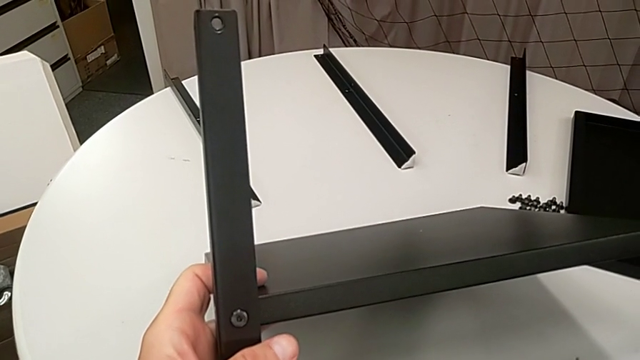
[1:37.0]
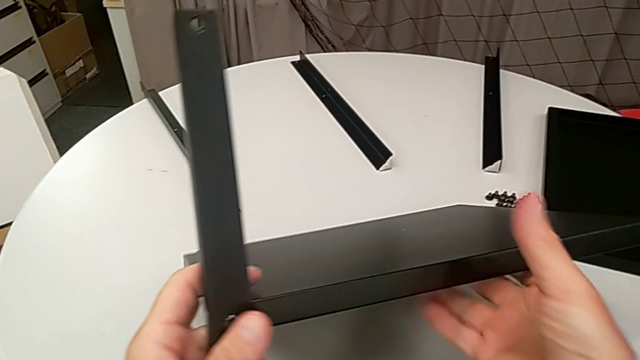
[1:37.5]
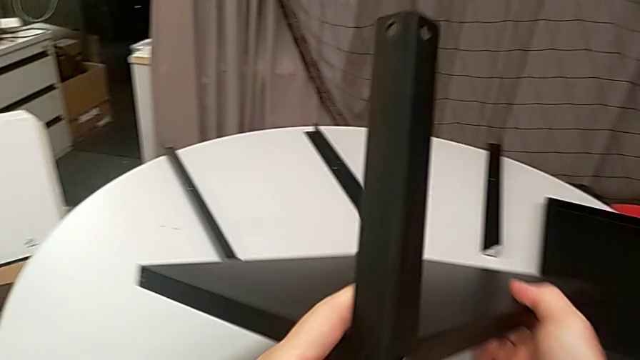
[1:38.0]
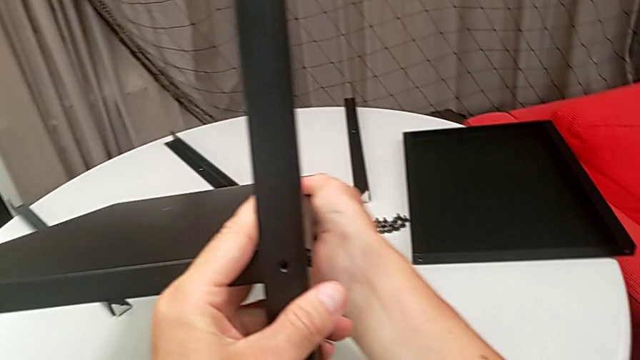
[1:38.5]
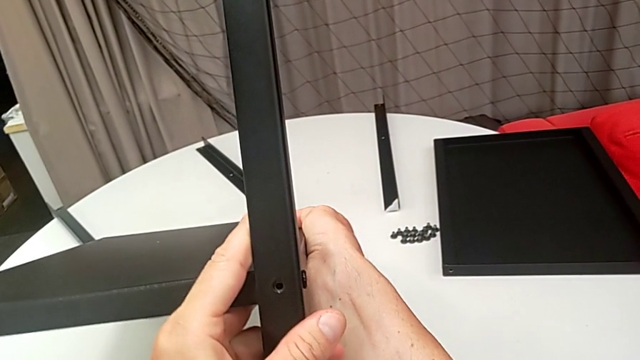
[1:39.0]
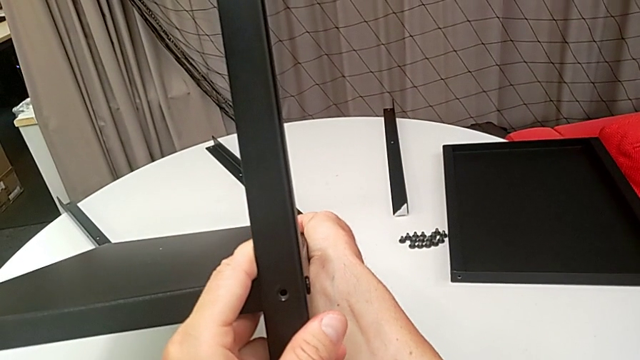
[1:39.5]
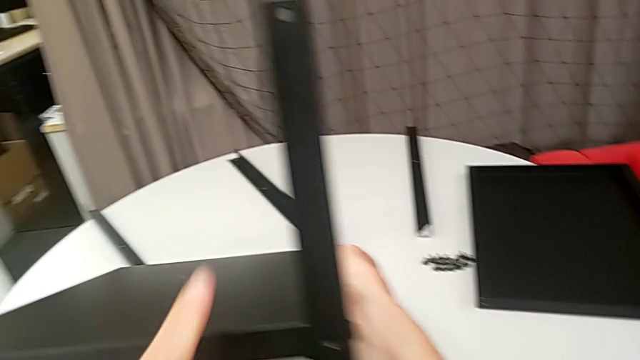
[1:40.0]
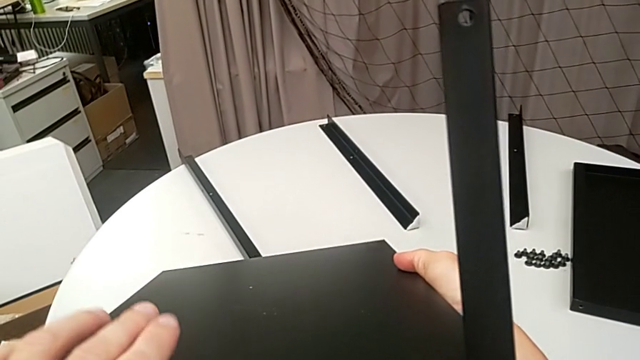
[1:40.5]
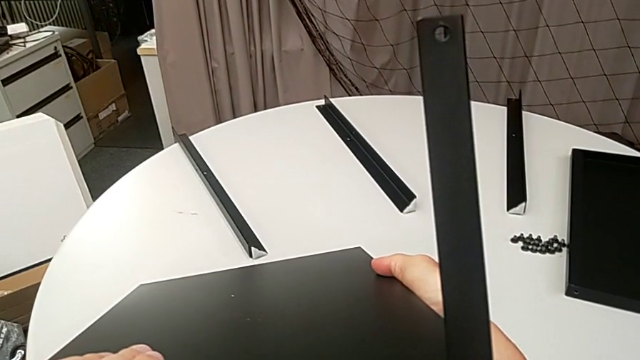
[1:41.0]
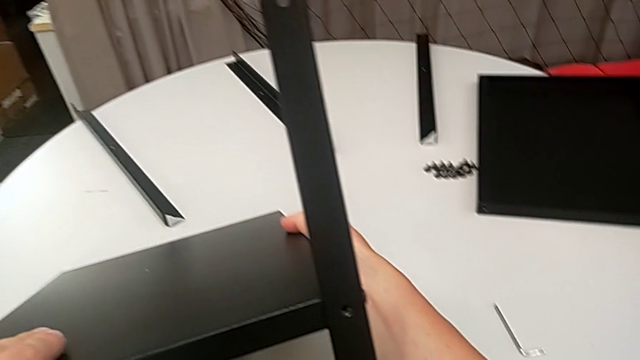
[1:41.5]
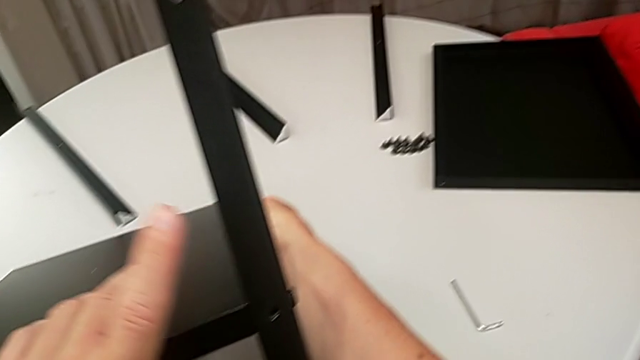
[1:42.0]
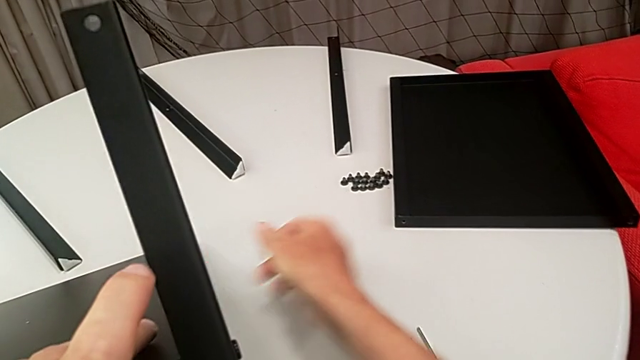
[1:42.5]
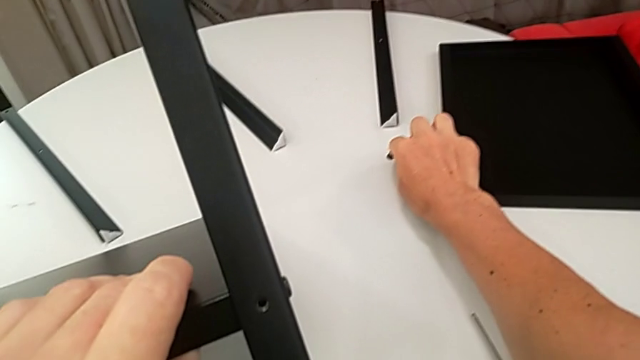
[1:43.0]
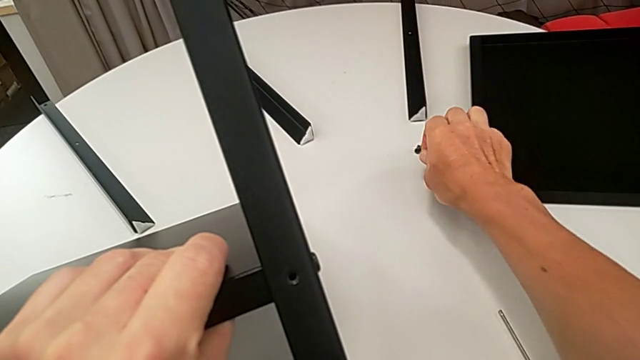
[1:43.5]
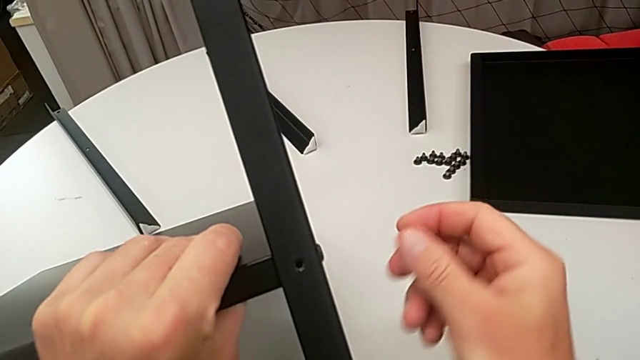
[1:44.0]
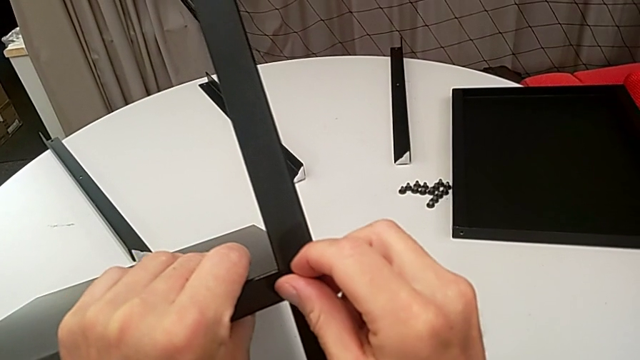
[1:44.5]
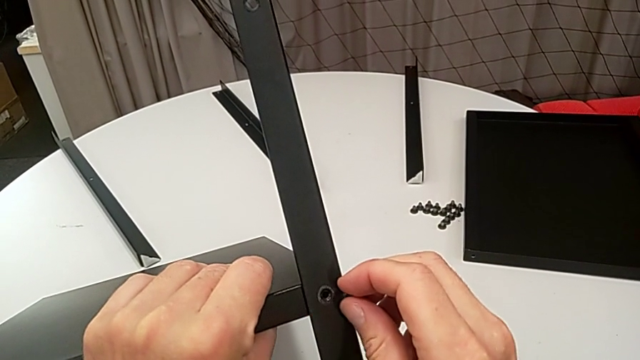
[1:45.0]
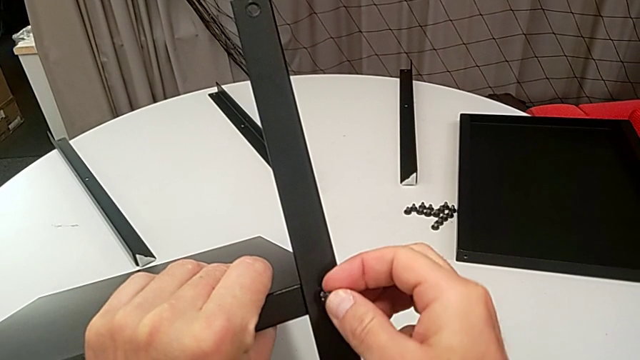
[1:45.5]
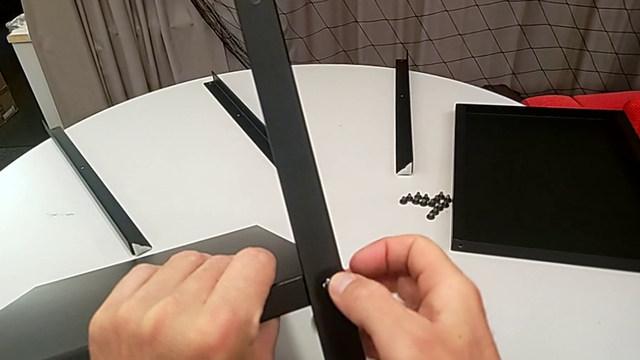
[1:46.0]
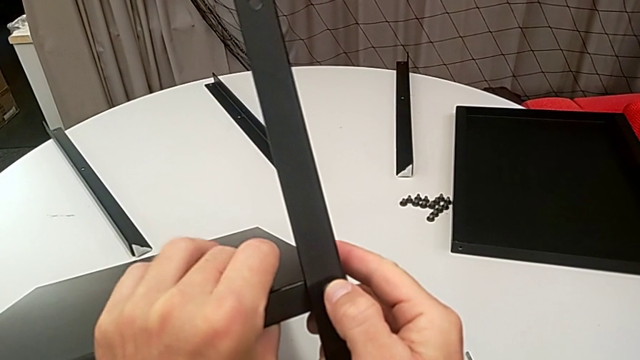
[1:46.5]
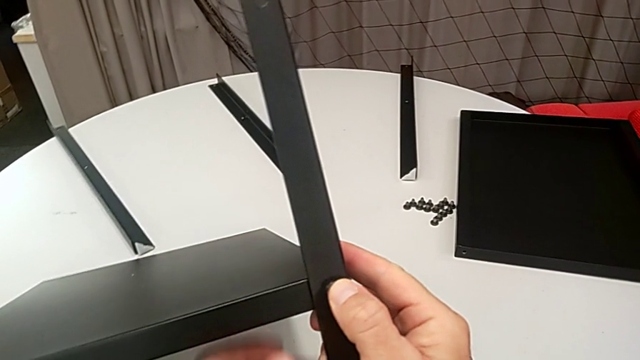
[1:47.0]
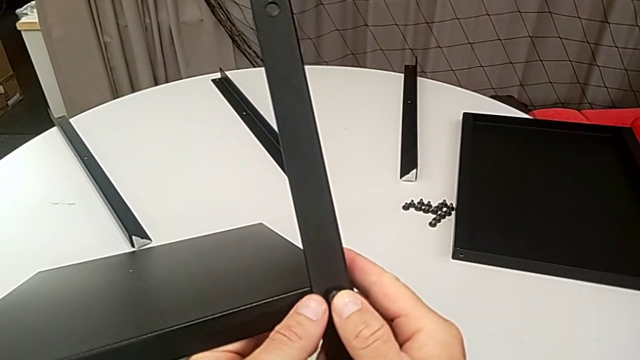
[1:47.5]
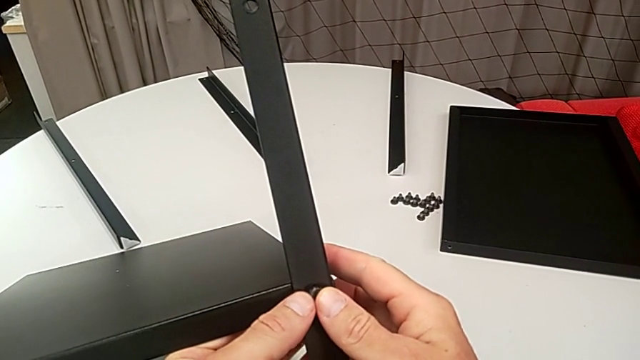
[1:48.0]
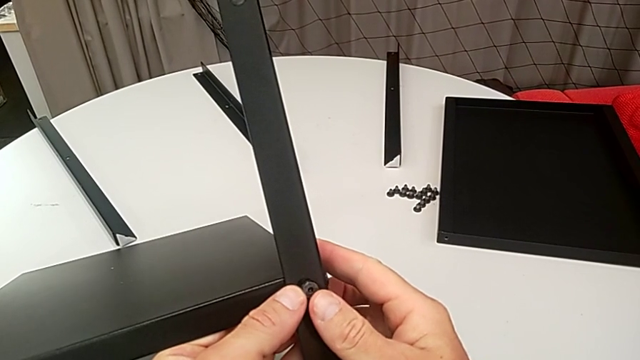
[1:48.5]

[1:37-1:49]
The camera wearer is assembling the legs of the nightstand. They rotate the nightstand, hold it, approach the hex socket head, grab it, insert it and hold the nightstand.

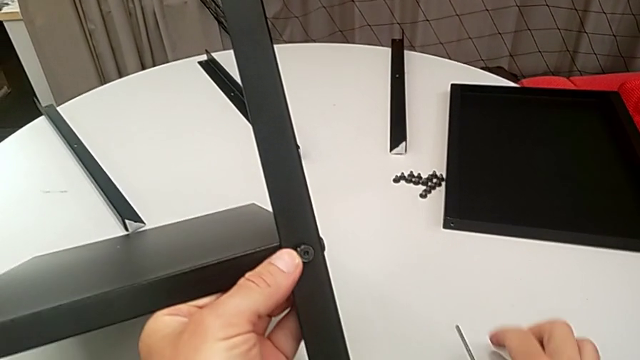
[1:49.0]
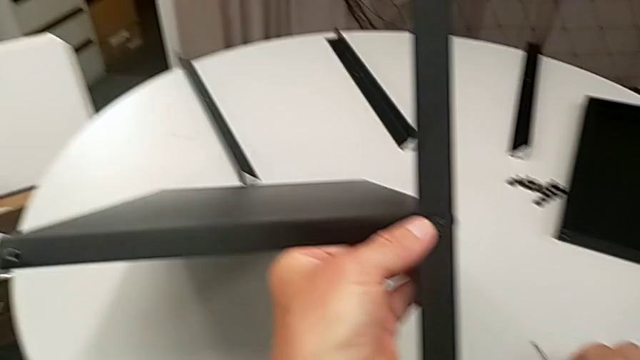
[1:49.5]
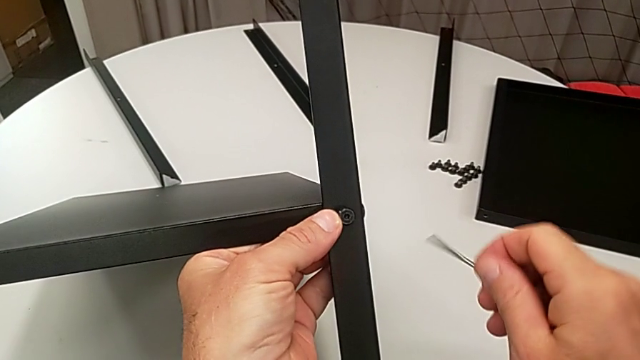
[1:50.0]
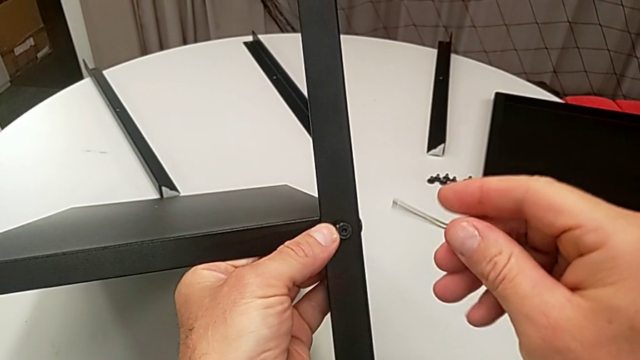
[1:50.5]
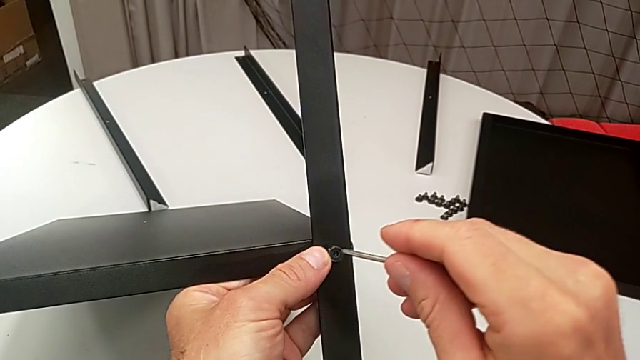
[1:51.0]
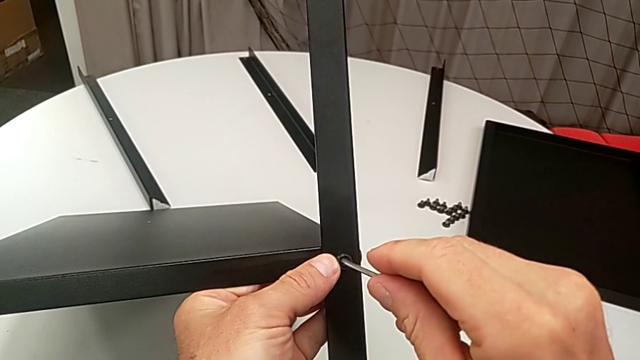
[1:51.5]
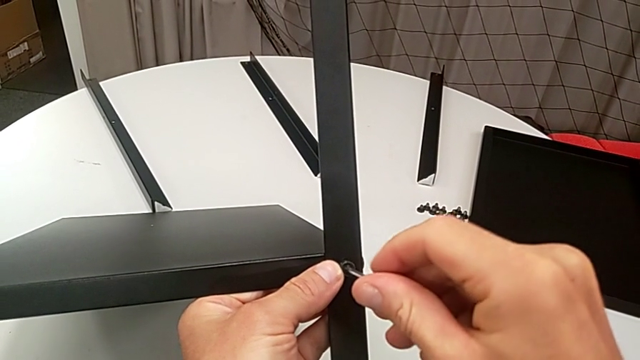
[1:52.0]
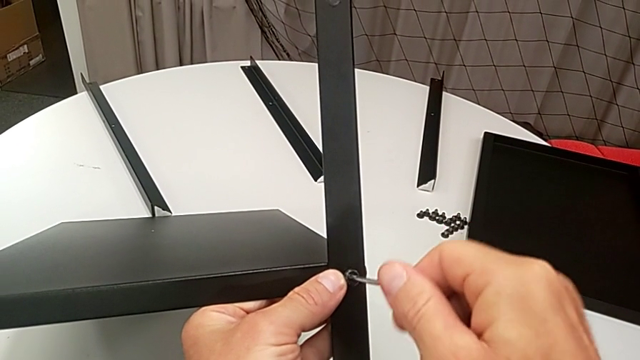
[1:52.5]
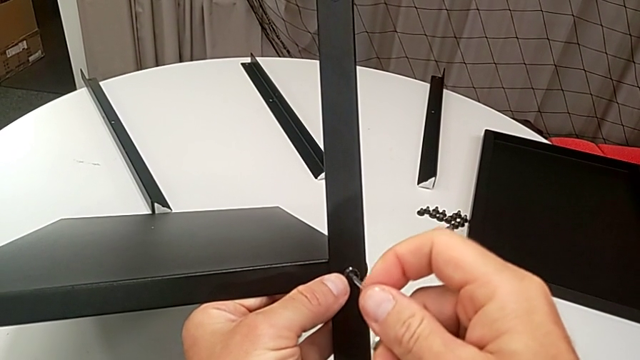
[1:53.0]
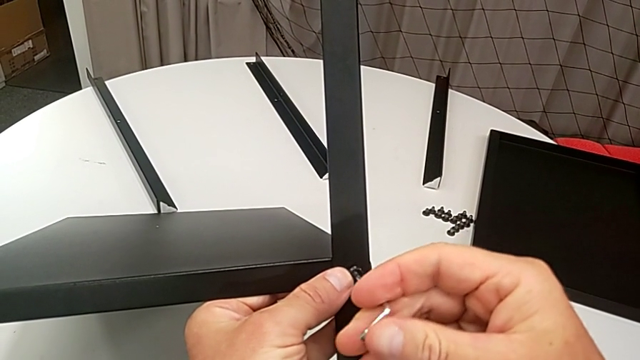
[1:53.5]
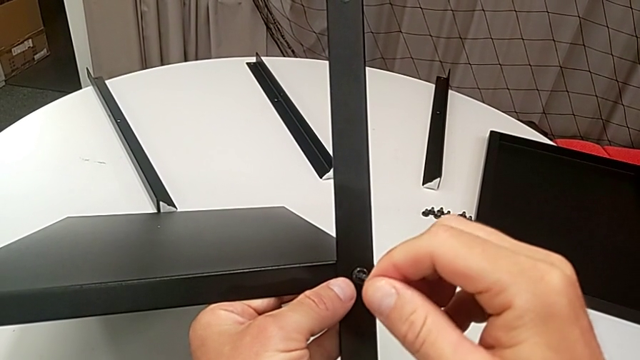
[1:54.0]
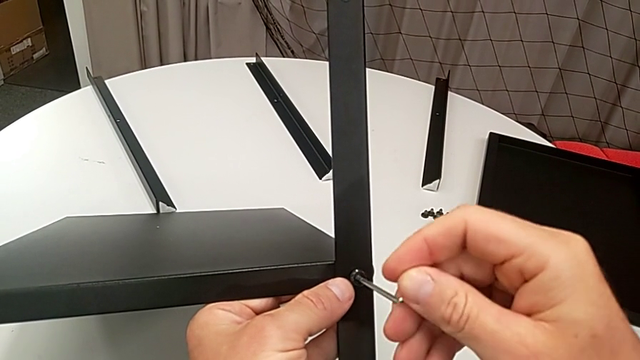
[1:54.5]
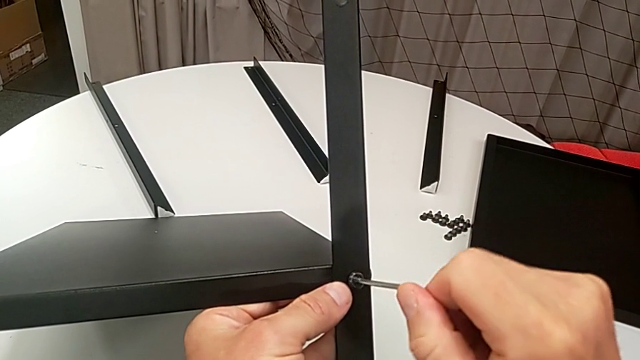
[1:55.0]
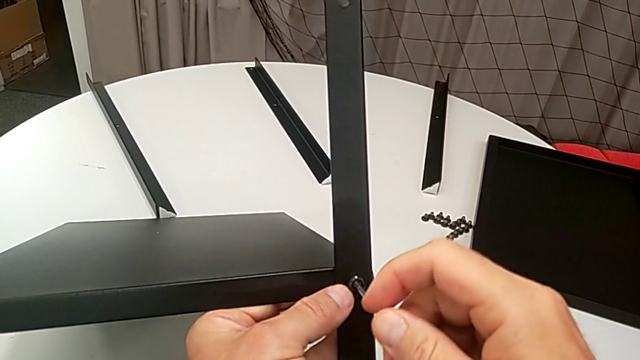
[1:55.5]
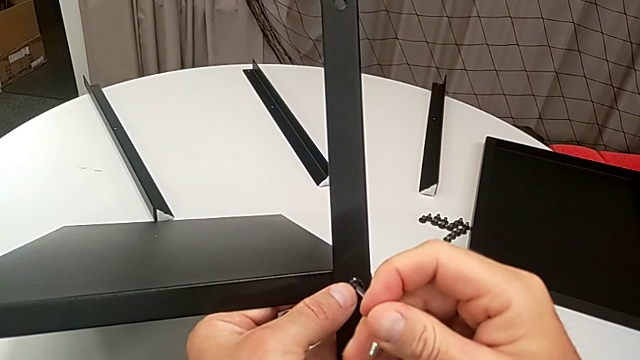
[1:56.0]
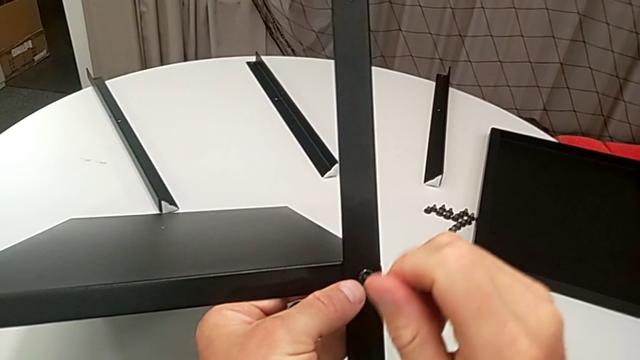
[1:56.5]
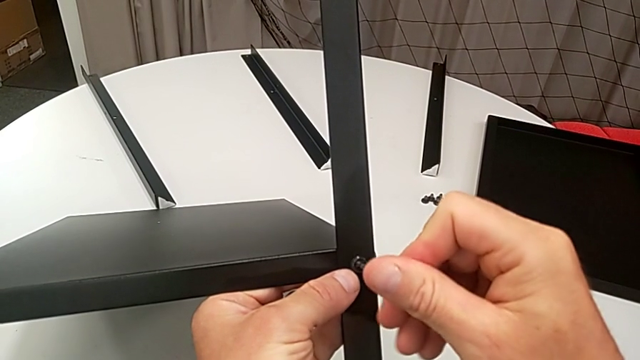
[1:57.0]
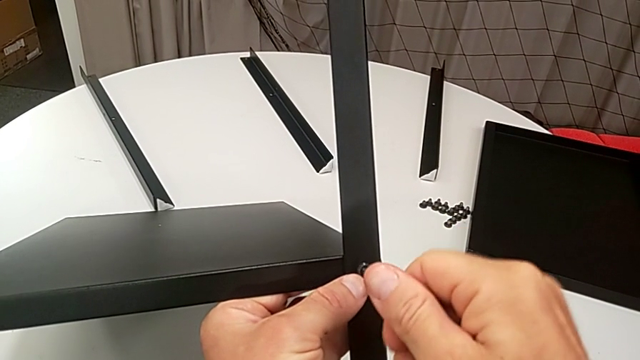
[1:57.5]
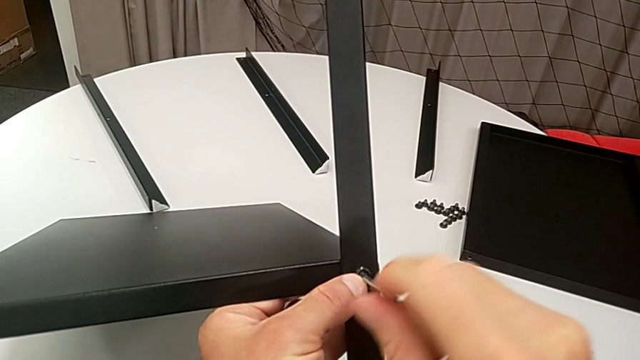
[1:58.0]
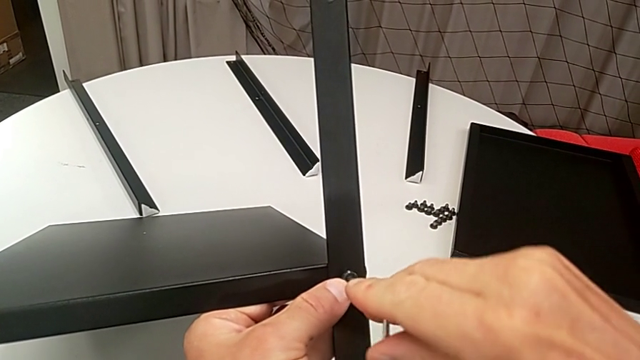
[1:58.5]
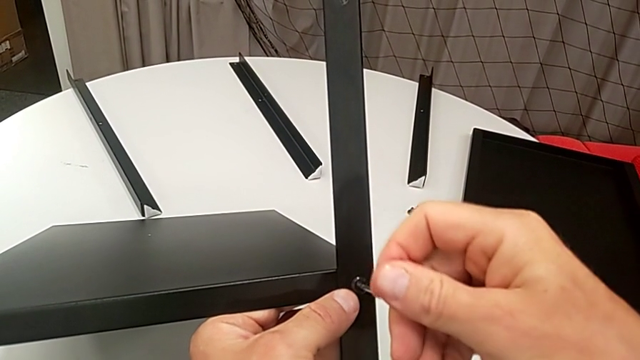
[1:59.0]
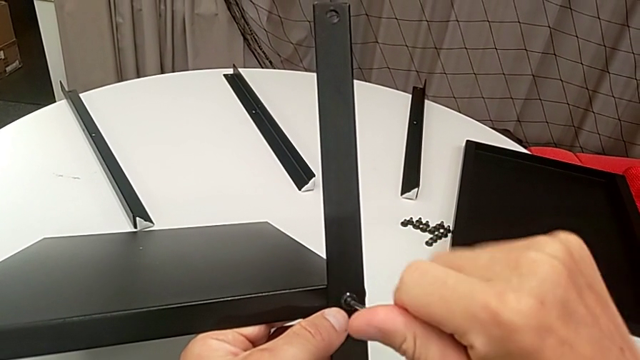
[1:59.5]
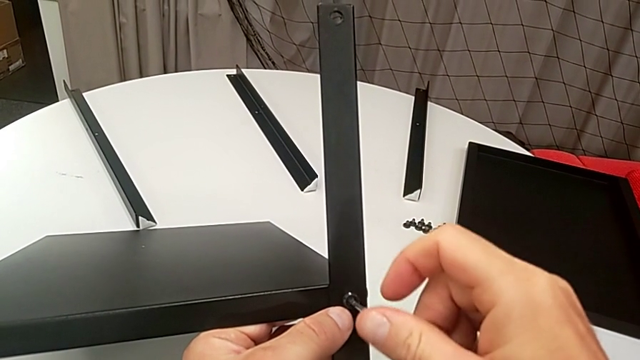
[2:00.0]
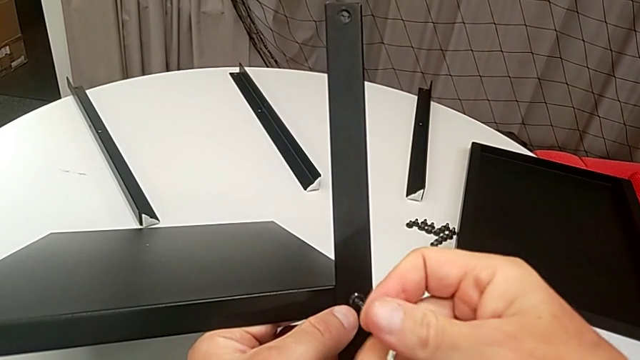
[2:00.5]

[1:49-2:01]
The camera wearer is assembling the legs of the nightstand. They grab the Allen wrench, insert it and begin to screw the hex socket head.
